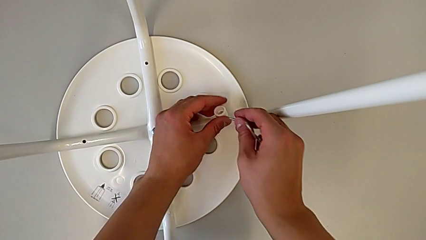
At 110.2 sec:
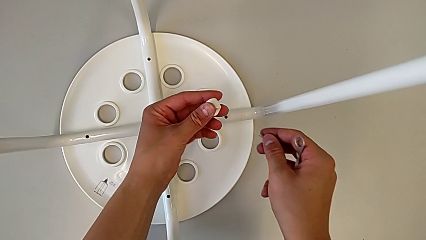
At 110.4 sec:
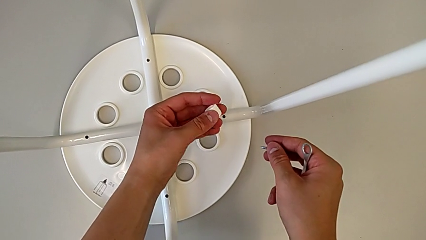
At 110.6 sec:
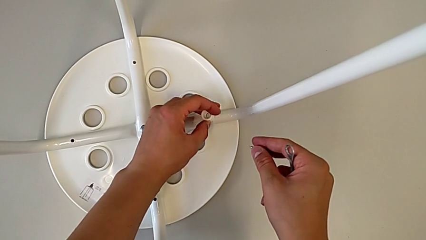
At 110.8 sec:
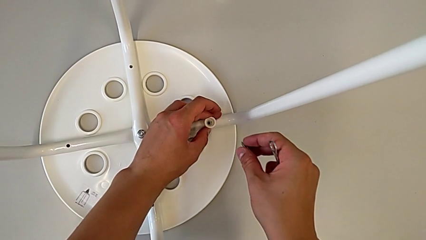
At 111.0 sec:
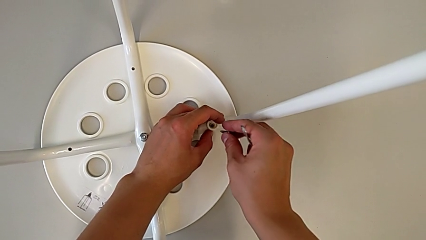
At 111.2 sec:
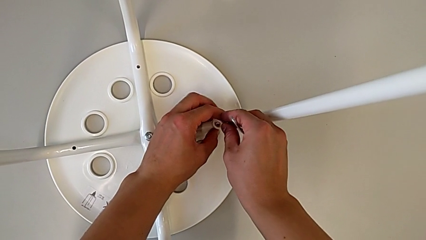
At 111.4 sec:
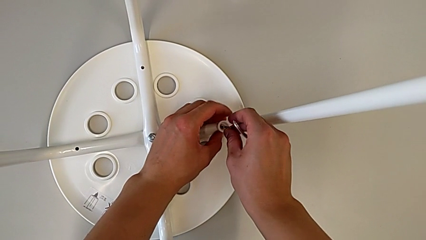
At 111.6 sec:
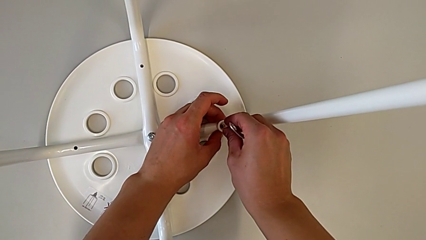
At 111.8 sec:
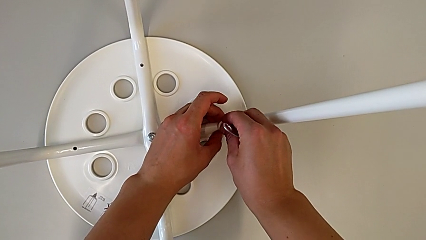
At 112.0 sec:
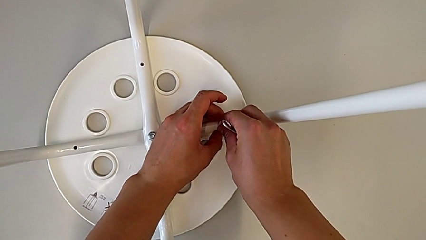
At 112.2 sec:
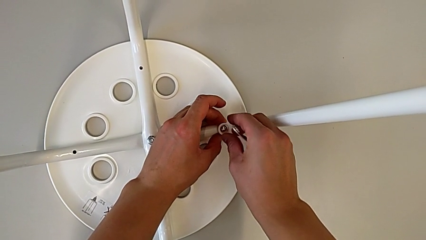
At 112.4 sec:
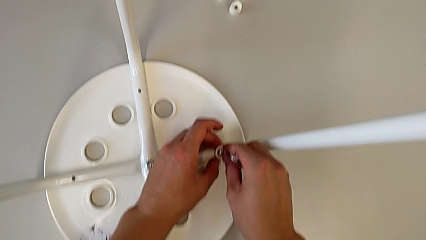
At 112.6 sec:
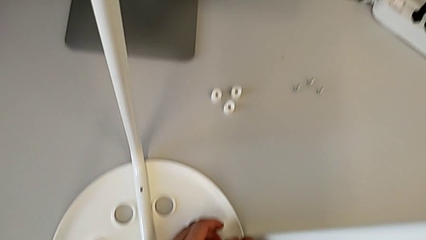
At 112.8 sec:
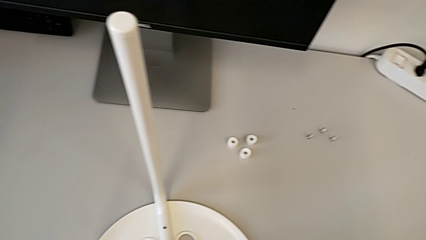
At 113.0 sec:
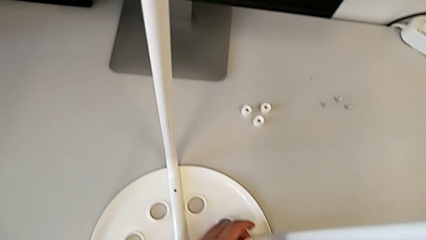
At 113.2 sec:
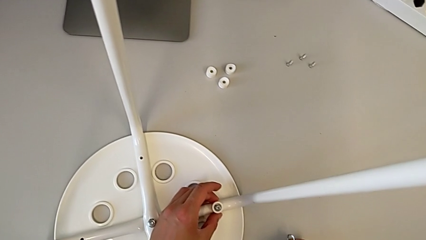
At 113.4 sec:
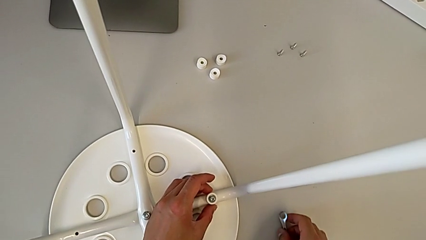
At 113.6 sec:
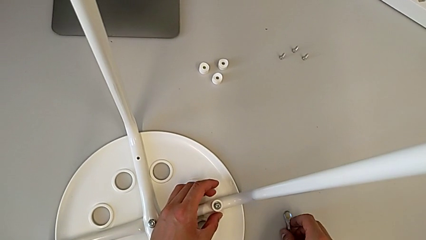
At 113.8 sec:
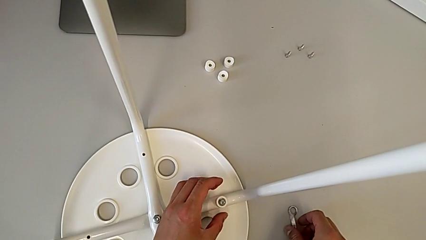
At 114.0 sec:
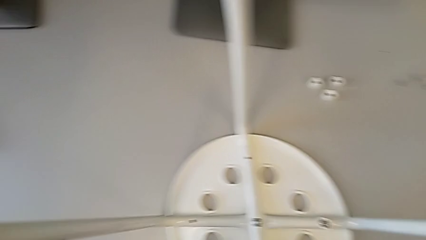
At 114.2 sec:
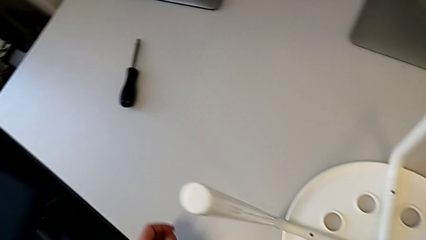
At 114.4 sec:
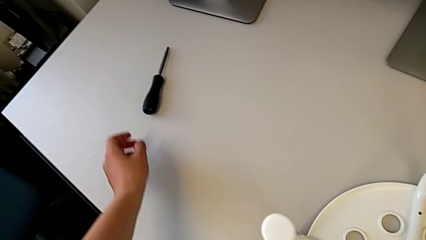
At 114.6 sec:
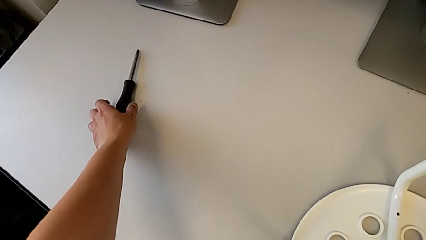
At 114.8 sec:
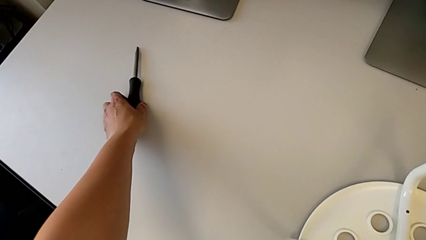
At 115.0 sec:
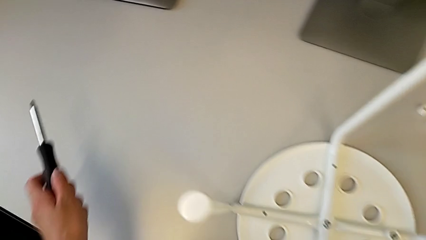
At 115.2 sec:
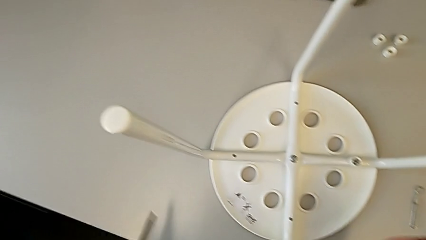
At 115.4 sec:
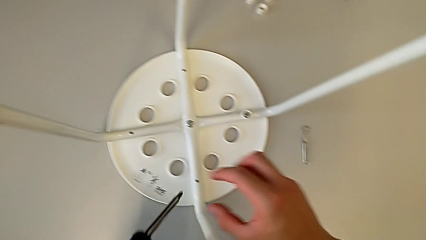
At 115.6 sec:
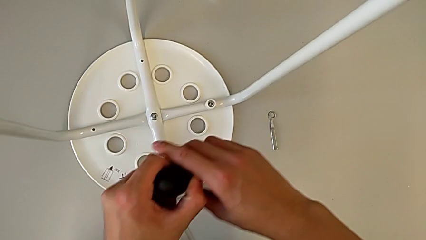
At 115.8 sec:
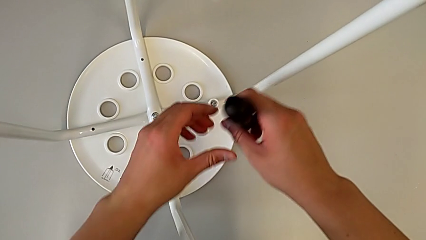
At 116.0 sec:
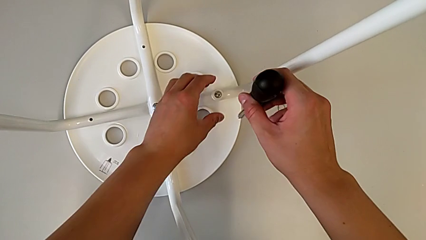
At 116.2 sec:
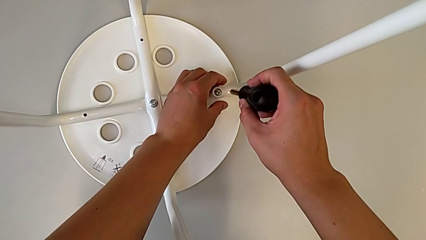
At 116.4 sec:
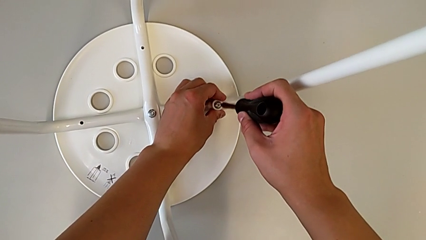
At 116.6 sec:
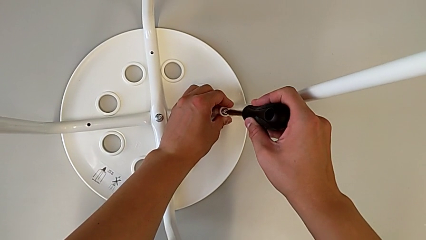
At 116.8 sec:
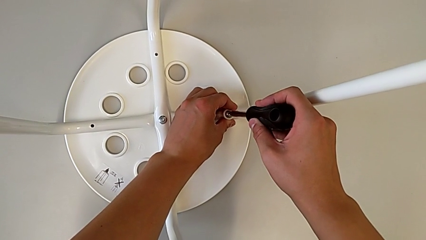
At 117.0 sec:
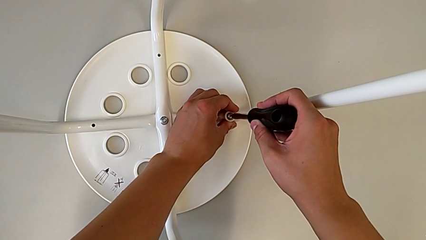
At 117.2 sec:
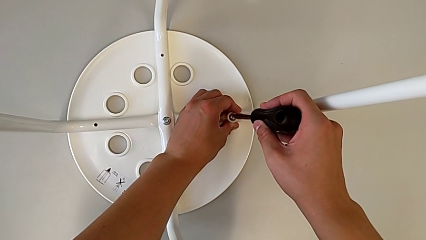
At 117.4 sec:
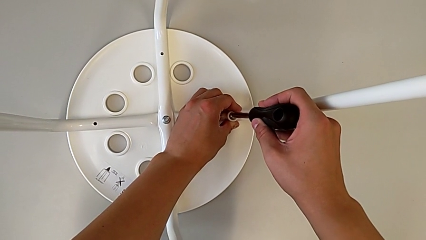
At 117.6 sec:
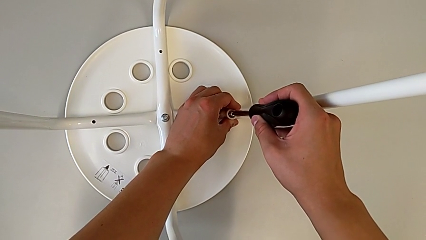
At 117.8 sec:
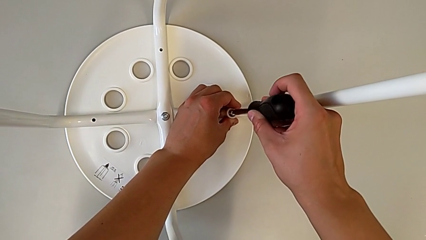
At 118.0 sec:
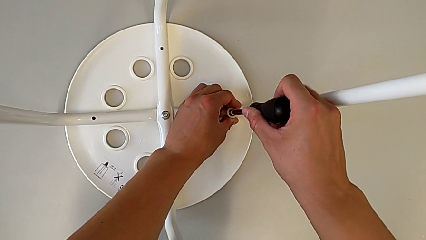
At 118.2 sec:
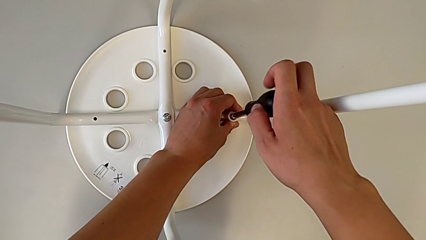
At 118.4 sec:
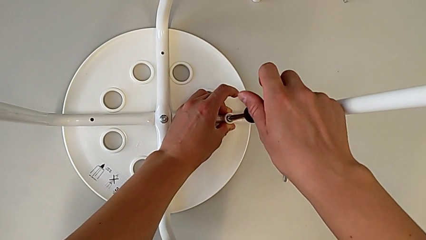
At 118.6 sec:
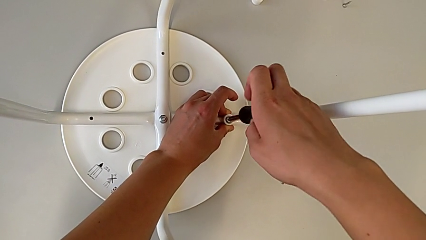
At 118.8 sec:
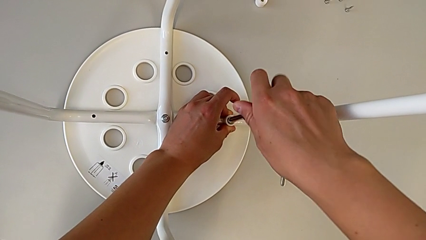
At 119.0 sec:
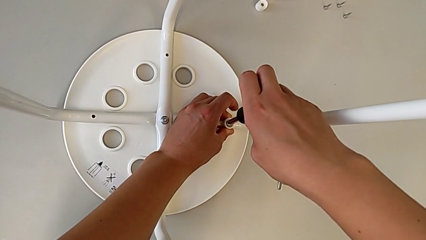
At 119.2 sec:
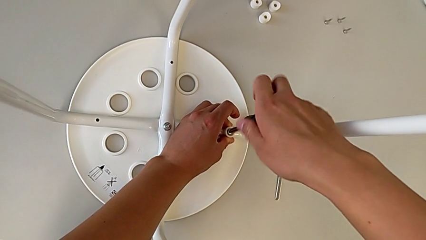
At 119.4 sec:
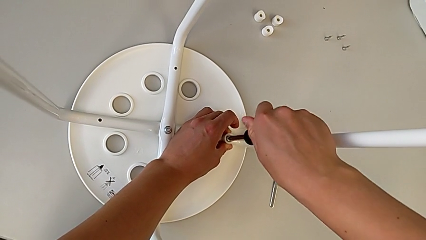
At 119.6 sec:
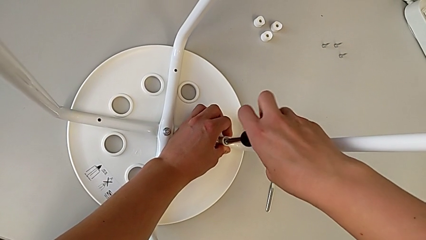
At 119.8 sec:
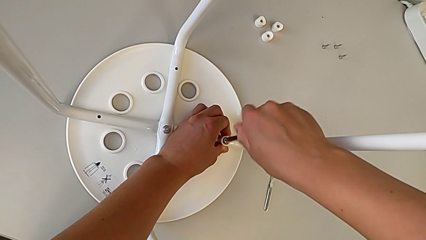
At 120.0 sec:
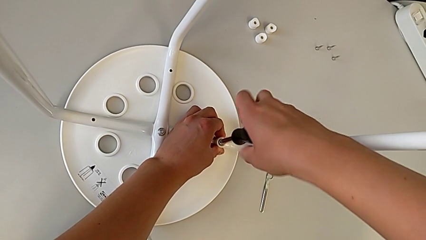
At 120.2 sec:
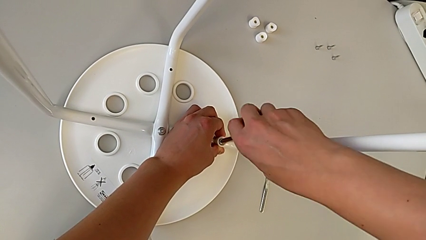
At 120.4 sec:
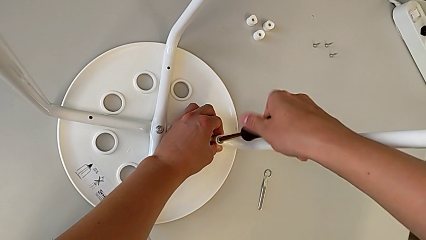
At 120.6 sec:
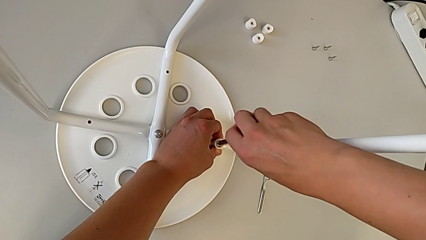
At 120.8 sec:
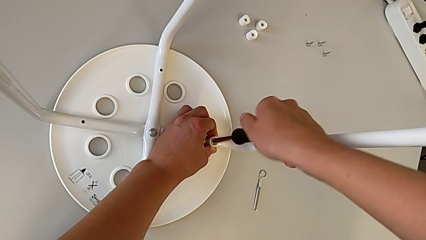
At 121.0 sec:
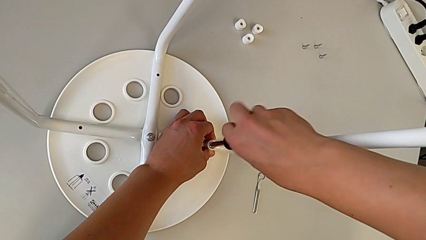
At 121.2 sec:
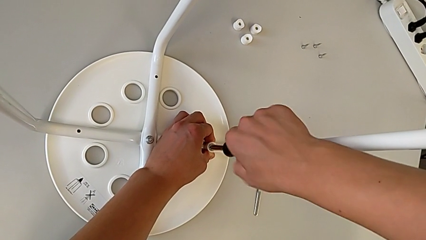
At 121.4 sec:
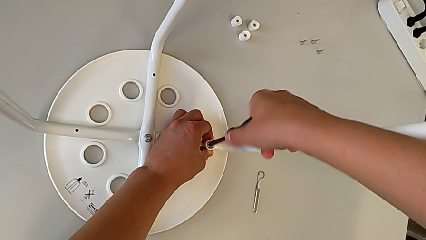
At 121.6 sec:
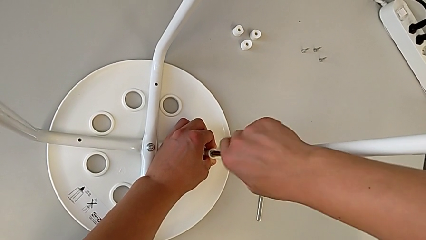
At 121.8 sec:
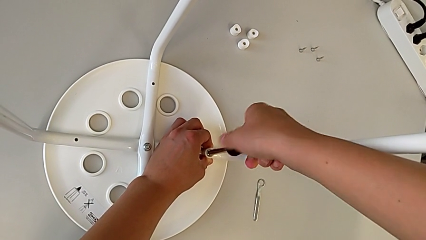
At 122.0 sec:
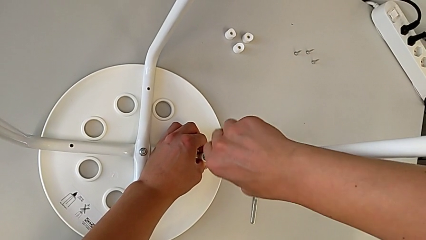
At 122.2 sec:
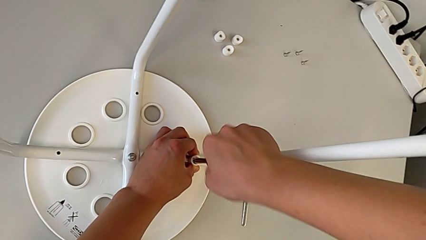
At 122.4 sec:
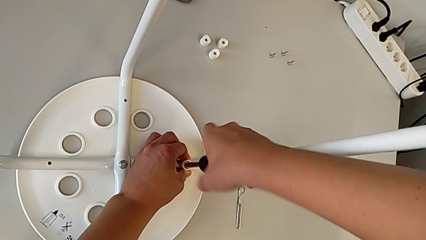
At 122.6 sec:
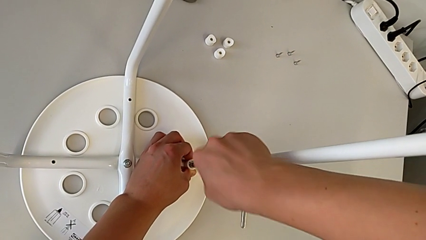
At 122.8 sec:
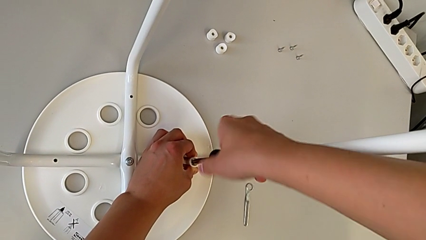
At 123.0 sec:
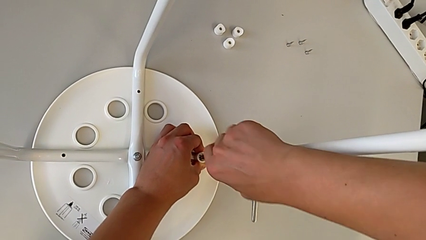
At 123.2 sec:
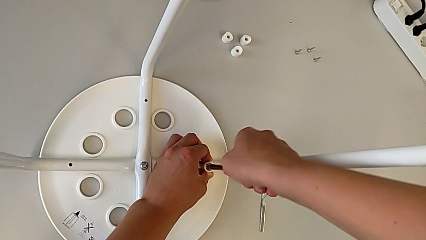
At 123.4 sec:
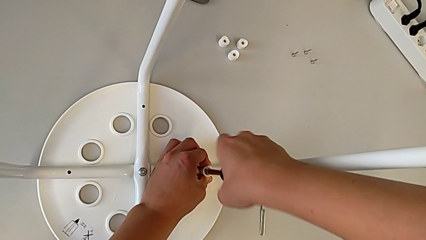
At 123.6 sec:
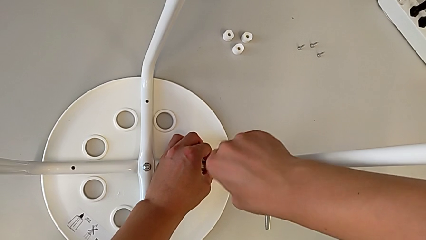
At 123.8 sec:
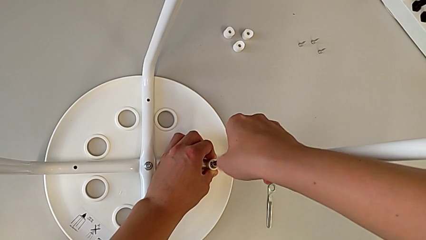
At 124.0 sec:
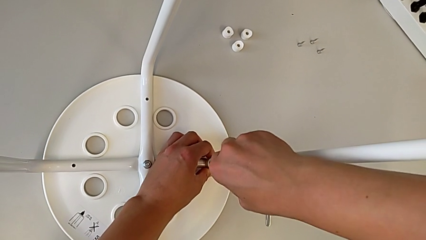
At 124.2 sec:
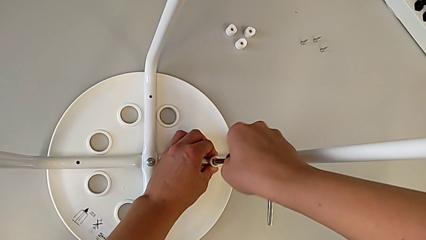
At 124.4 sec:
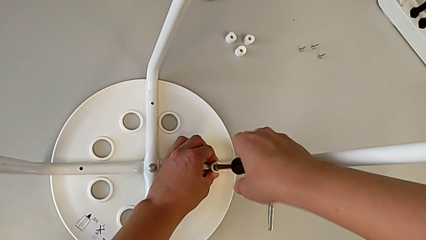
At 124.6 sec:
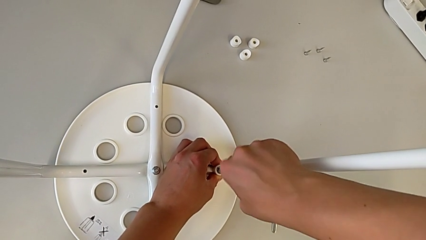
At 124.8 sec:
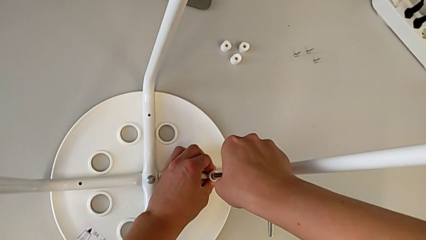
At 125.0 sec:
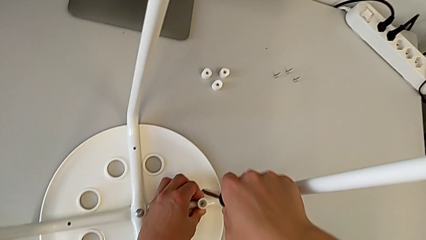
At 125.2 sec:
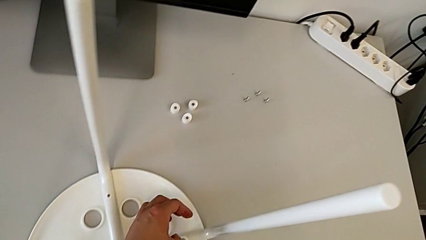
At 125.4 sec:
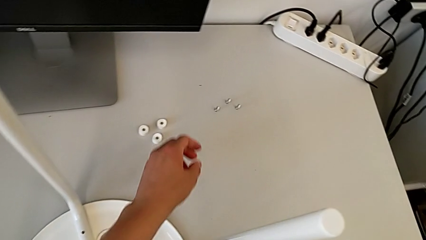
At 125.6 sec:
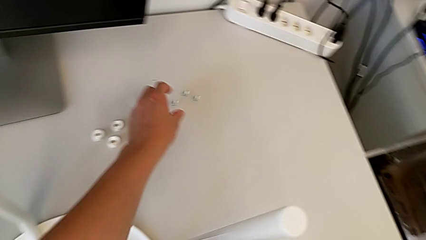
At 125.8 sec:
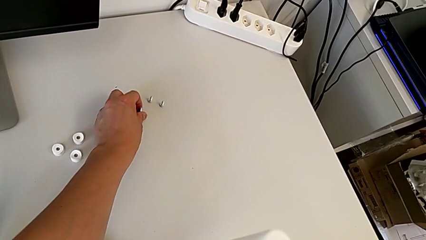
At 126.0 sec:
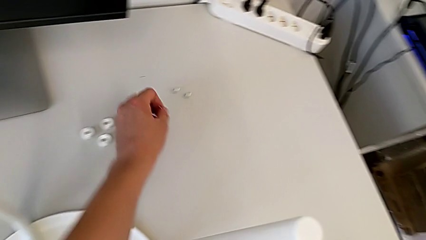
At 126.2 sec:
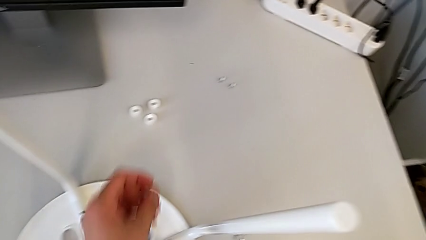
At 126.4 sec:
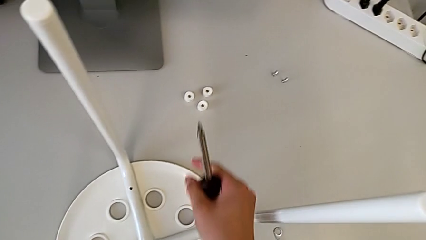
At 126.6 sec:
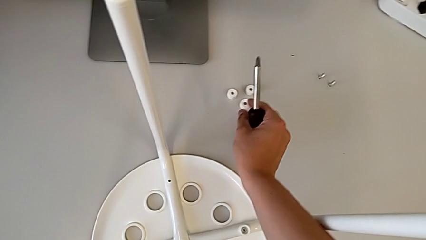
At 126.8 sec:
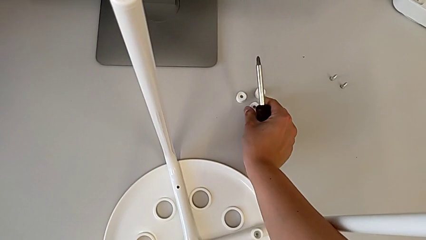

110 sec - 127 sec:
The camera wearer is screwing four screws into the chair. They rotate the washer, align it, insert the screw, place the hexagonal wrench, grab the screwdriver with the left hand, grab it with the right hand, insert it, screw the screw, withdraw the screwdriver, grab the screw with the left hand and grab the washer with the right hand.
